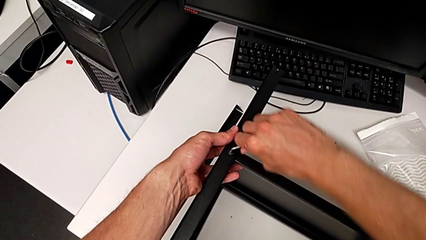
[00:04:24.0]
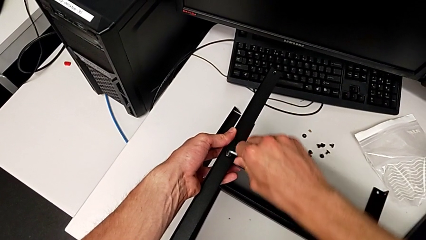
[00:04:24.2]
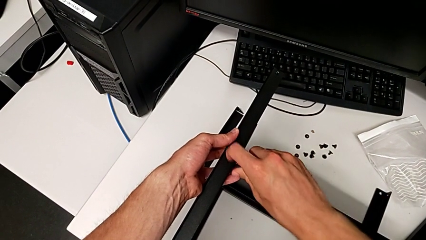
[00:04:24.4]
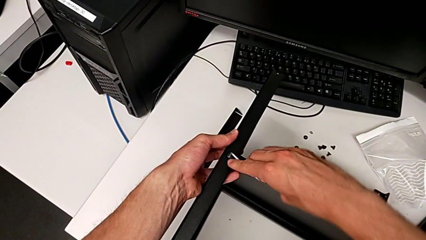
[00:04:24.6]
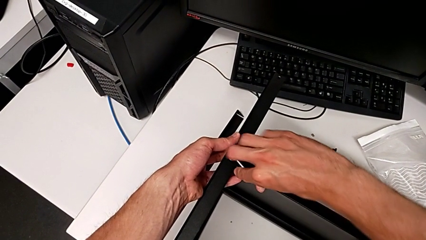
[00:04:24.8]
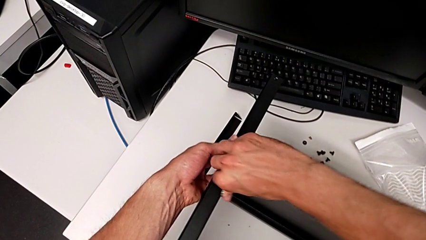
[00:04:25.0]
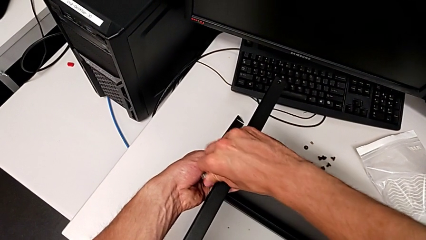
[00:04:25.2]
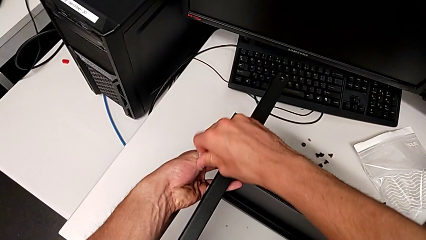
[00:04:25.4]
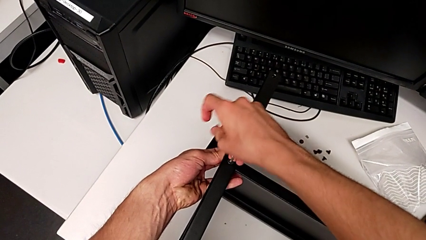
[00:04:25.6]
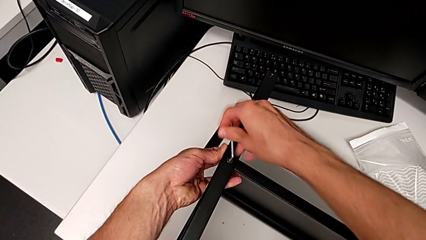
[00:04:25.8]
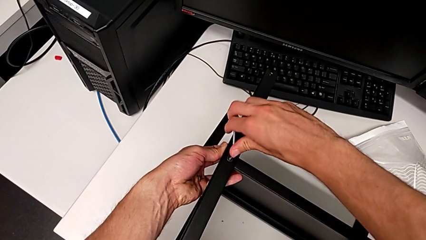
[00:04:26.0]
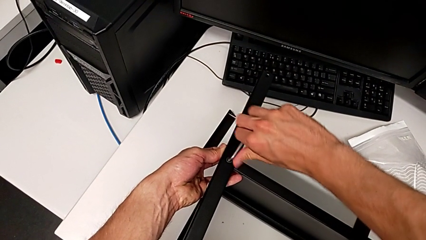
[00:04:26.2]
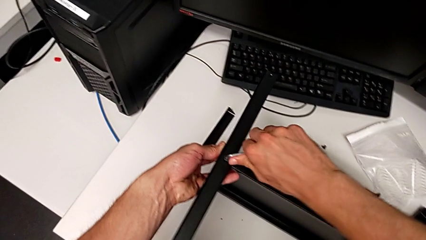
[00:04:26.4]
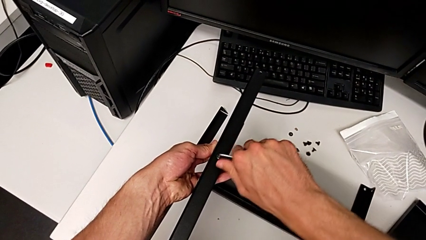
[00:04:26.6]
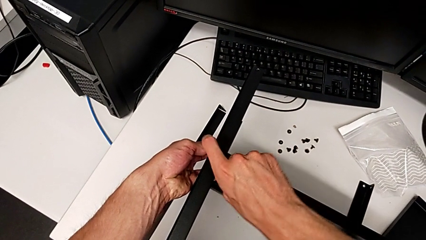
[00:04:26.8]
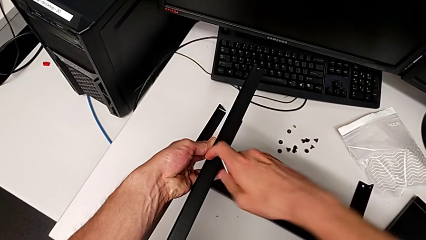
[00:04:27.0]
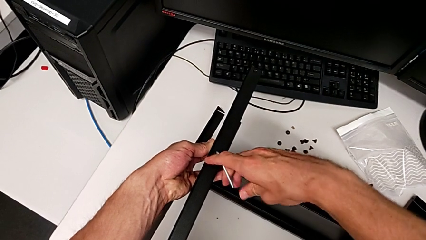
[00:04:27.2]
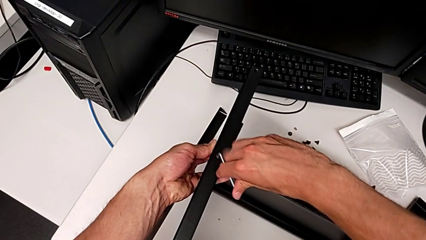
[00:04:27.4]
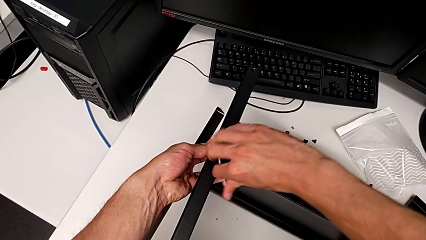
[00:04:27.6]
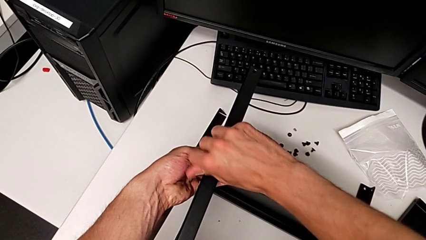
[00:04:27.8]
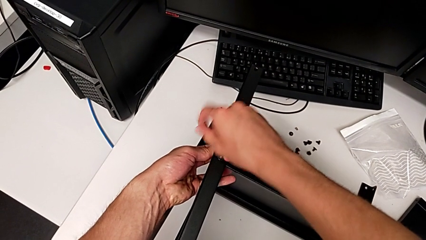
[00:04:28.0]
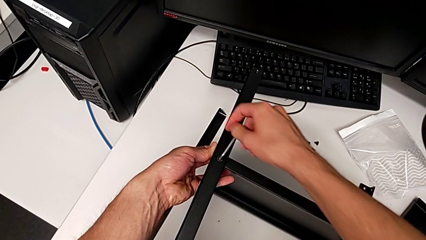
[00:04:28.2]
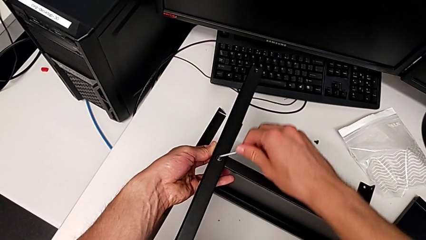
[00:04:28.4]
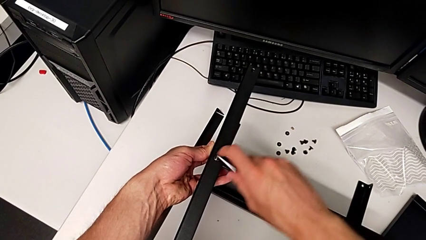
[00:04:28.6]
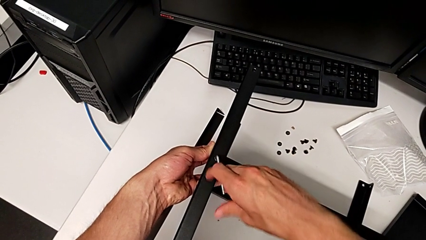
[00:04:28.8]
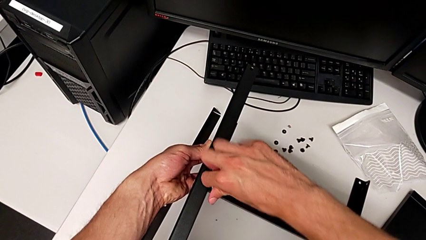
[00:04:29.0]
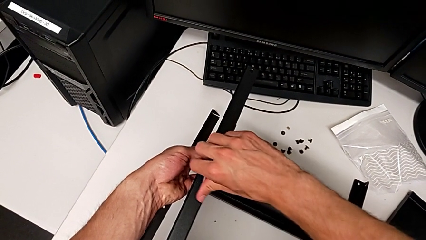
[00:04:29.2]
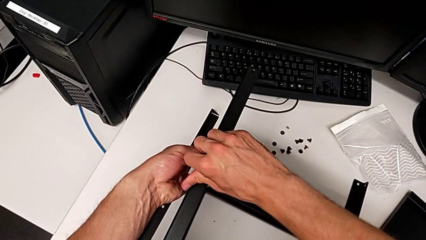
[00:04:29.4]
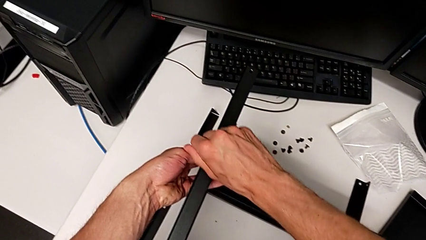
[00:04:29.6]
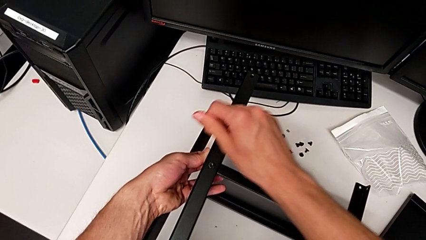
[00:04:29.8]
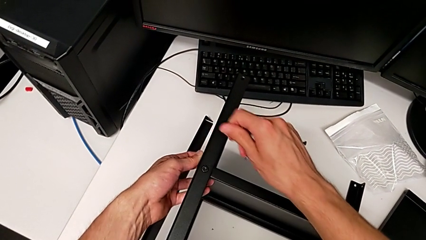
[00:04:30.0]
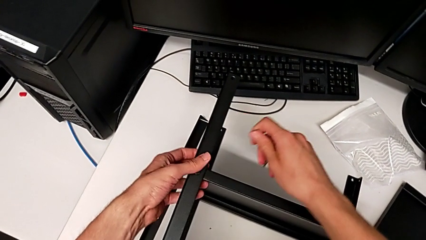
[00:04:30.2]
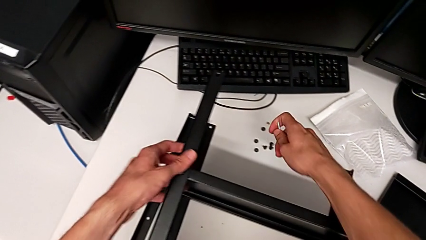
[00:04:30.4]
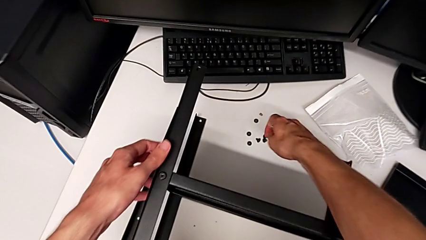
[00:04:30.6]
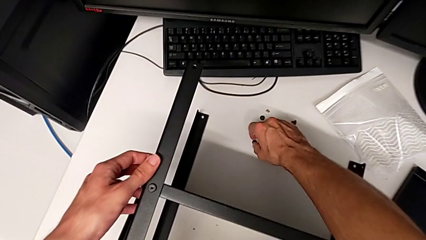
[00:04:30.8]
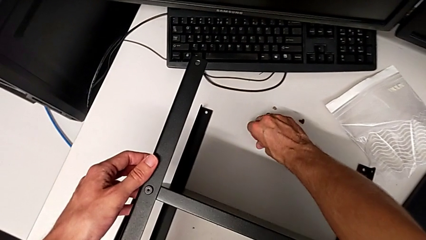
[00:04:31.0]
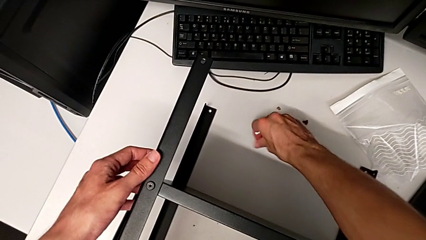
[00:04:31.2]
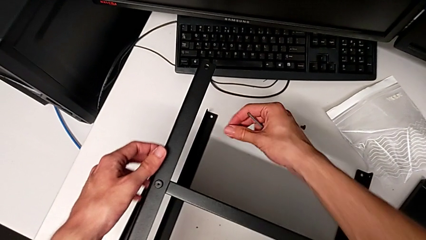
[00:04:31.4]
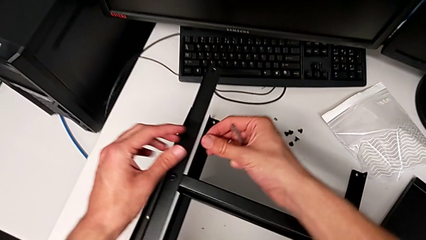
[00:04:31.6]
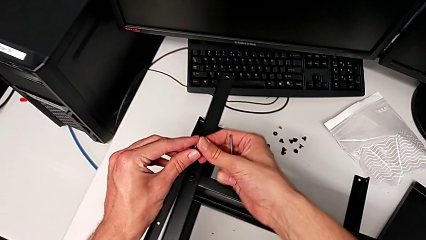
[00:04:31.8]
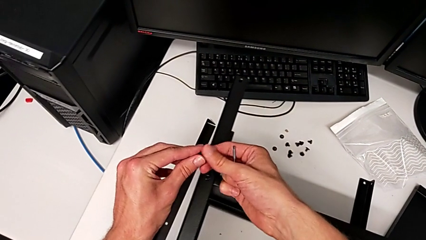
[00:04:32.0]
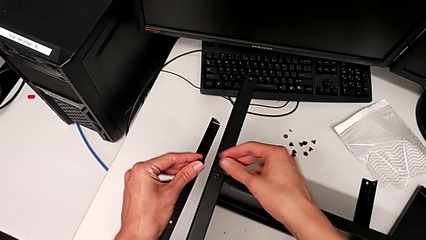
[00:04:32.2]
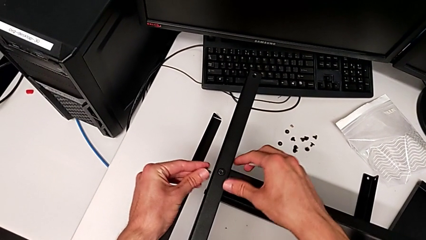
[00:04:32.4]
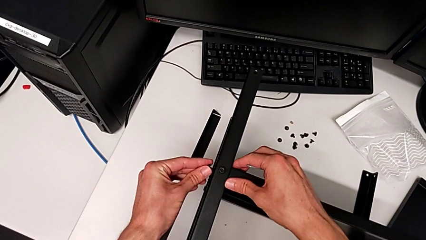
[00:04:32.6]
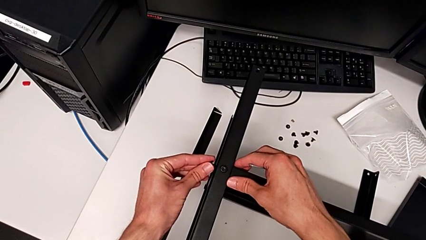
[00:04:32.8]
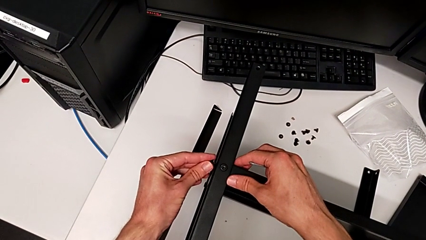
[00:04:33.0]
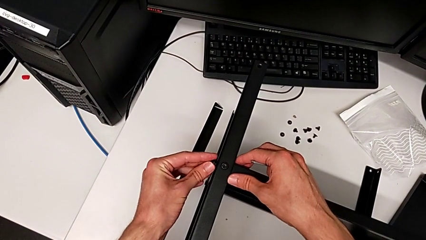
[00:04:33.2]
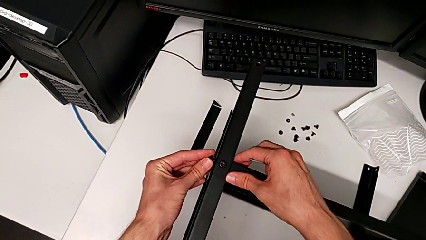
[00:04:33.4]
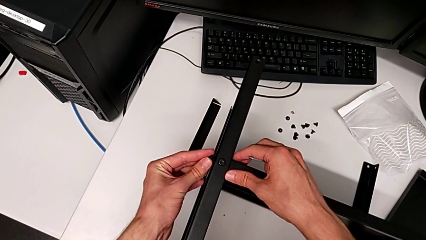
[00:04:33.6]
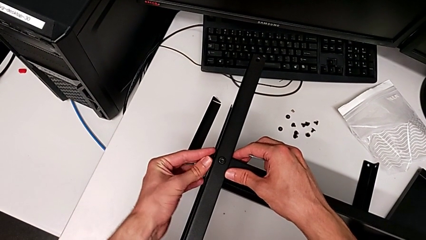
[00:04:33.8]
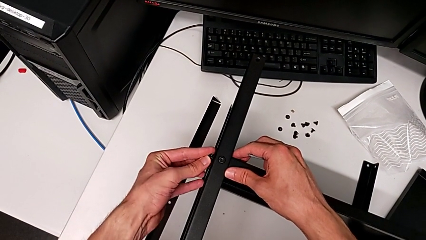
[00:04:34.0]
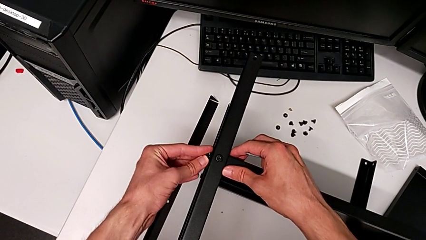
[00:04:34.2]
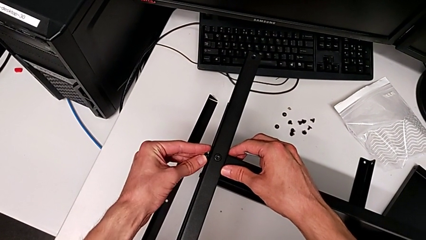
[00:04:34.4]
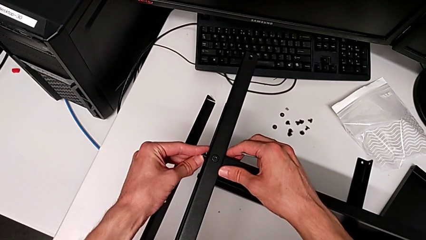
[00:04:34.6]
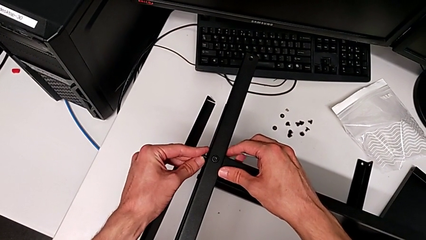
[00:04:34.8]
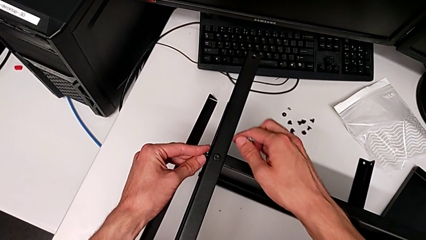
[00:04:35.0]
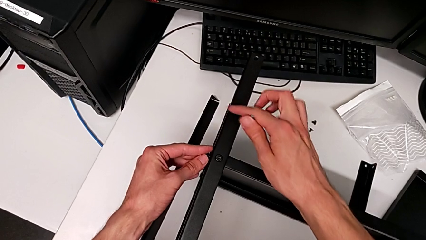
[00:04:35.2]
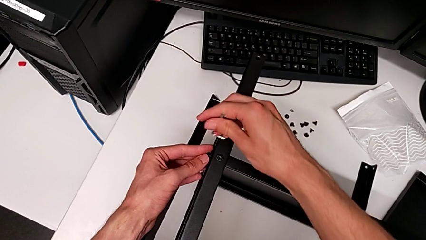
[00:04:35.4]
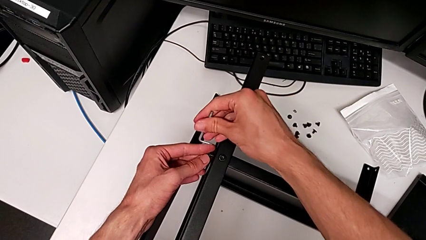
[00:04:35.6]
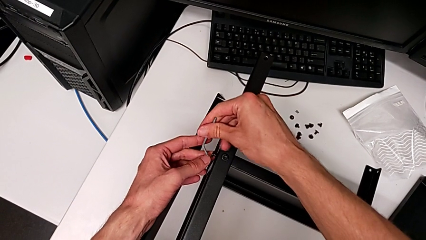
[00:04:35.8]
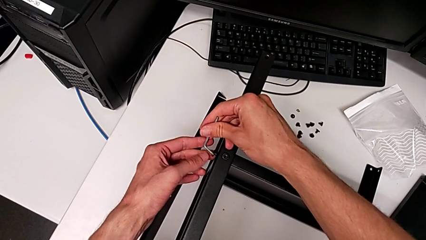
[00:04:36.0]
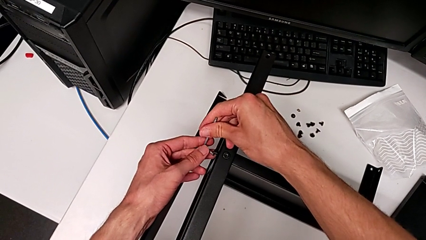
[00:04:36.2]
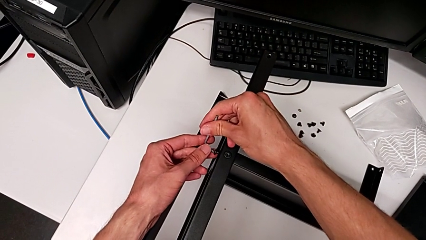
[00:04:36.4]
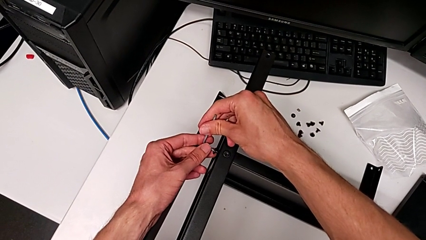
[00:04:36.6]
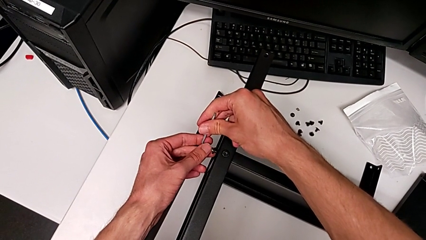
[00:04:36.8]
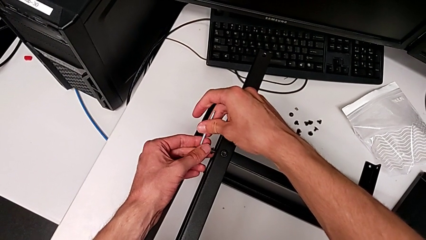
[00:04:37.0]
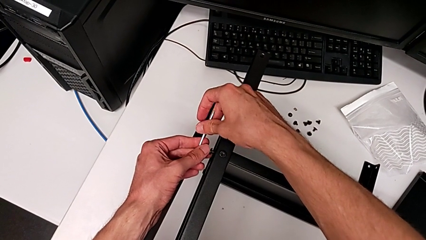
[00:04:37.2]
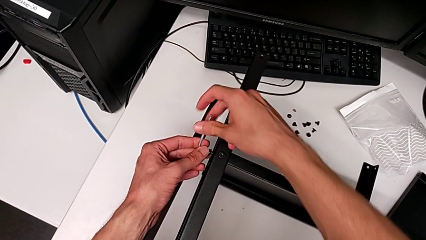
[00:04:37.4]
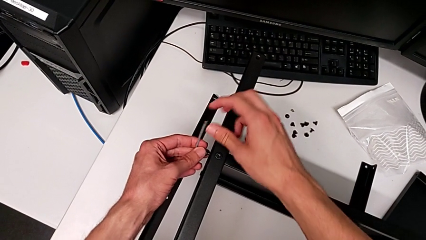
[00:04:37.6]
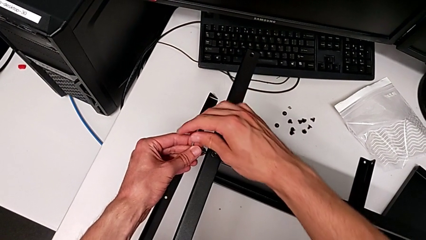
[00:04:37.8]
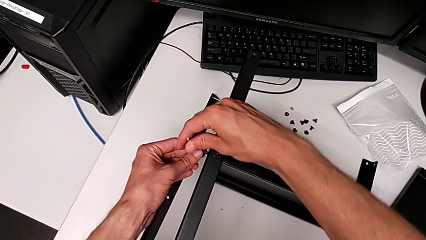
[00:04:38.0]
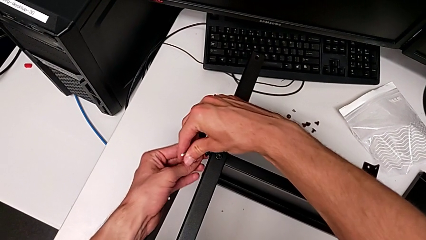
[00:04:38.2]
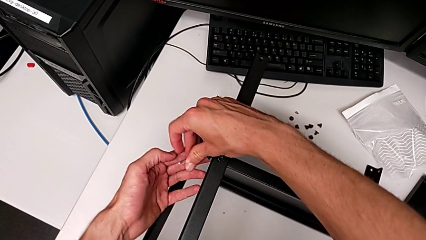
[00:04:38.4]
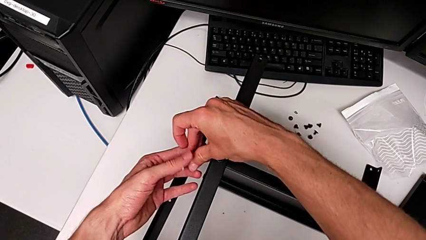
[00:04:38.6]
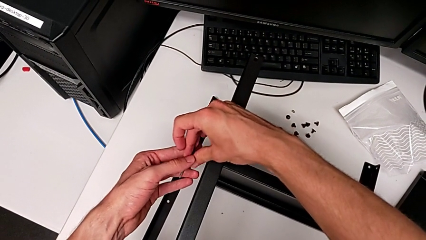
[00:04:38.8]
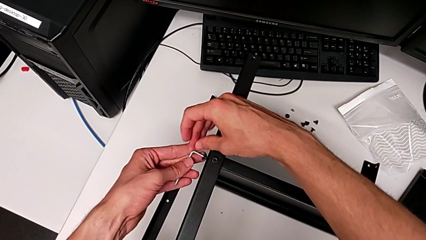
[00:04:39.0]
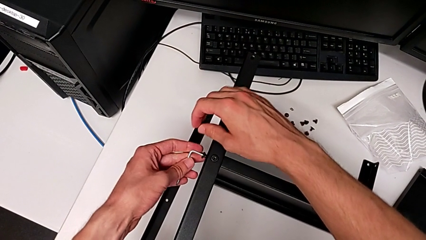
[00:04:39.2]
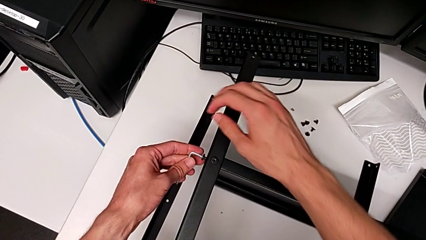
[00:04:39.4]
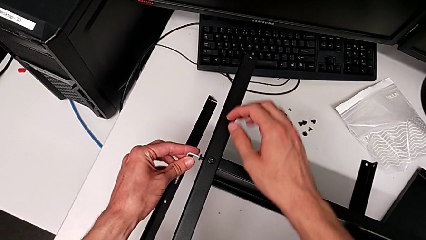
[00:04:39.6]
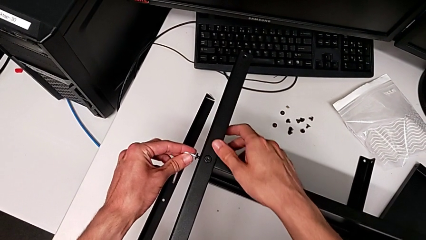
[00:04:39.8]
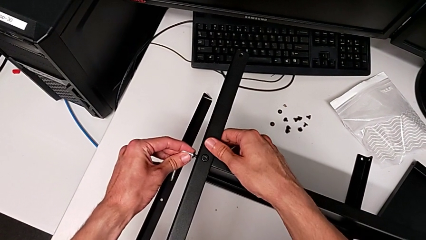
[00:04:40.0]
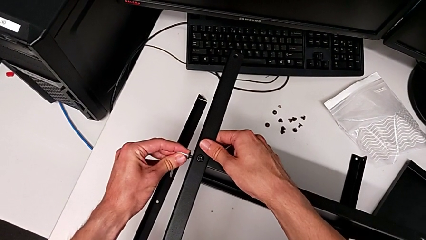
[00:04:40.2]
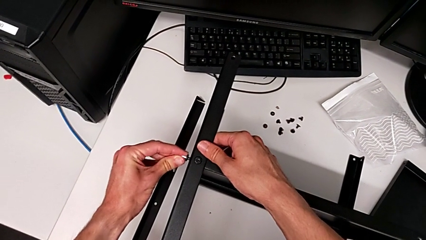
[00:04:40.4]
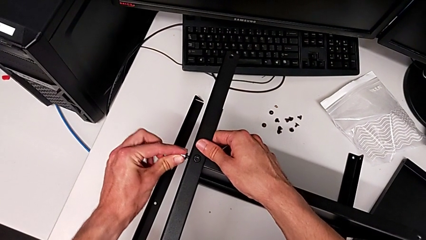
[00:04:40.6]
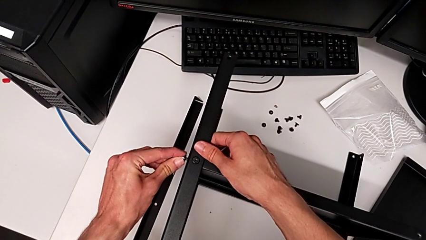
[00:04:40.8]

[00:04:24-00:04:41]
The camera wearer is assembling the third leg. They keep screwing the hex socket head, withdraw the Allen wrench, grab the hex socket head twice, insert it, insert the Allen wrench and begin to screw the hex socket head.
